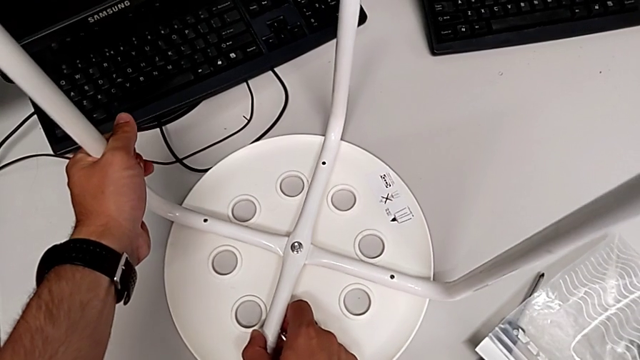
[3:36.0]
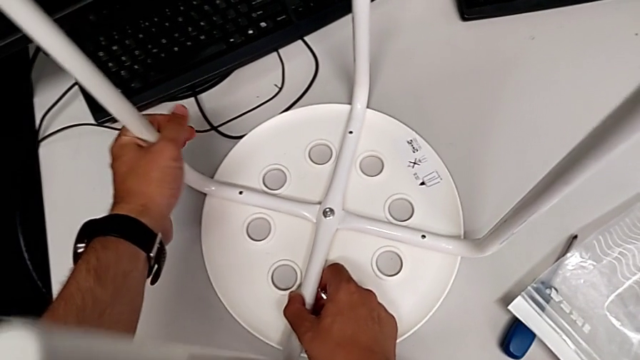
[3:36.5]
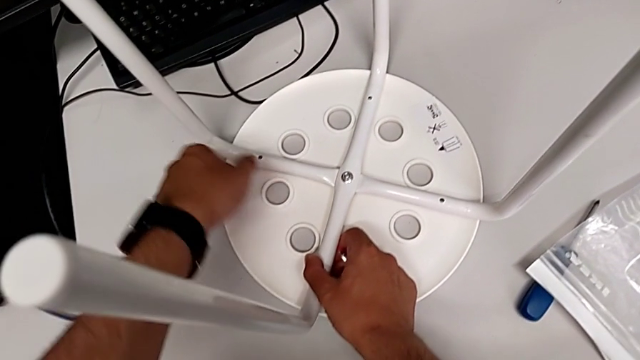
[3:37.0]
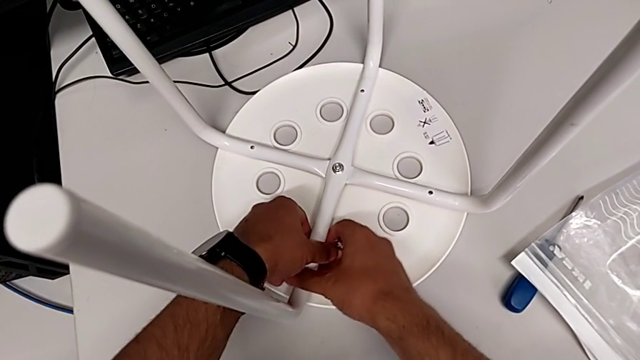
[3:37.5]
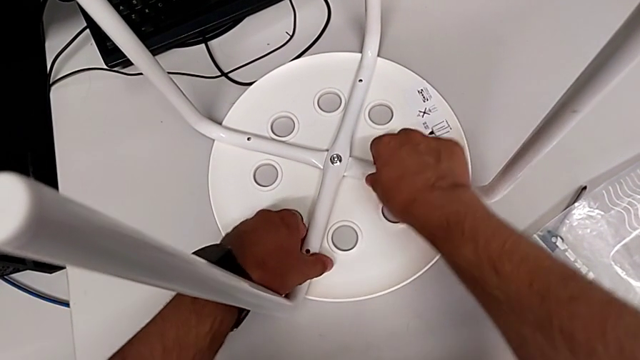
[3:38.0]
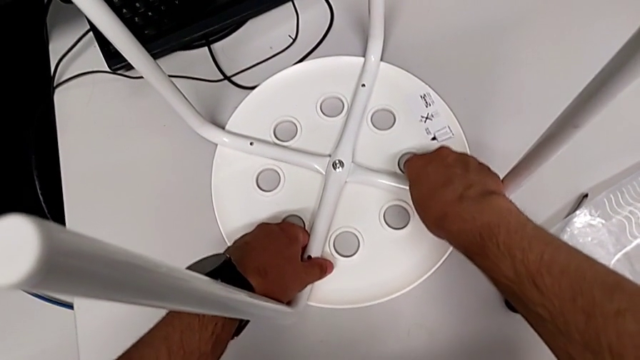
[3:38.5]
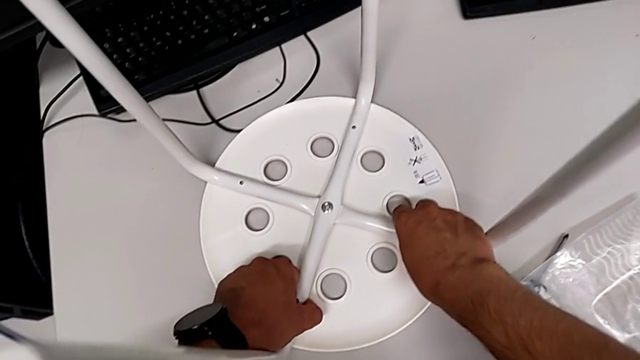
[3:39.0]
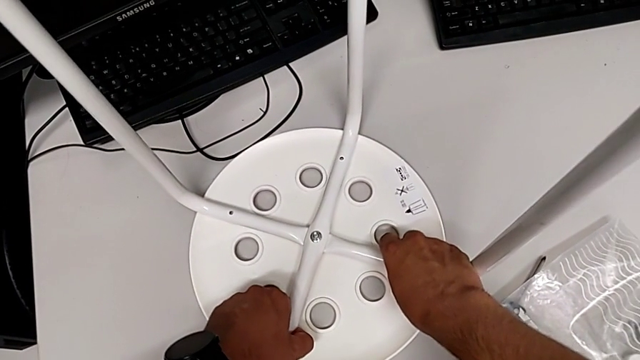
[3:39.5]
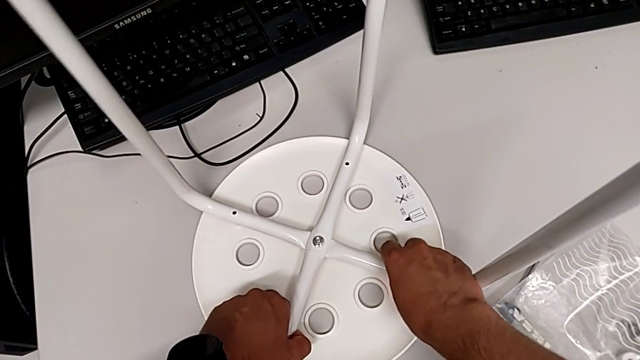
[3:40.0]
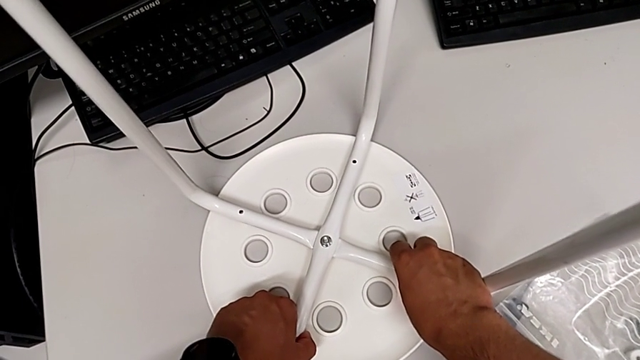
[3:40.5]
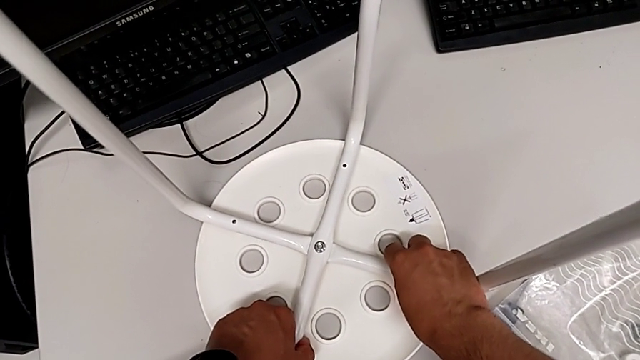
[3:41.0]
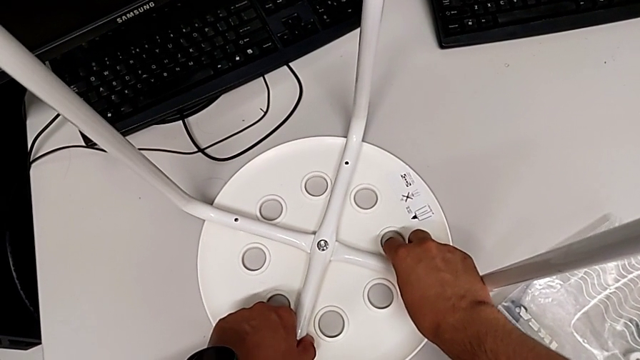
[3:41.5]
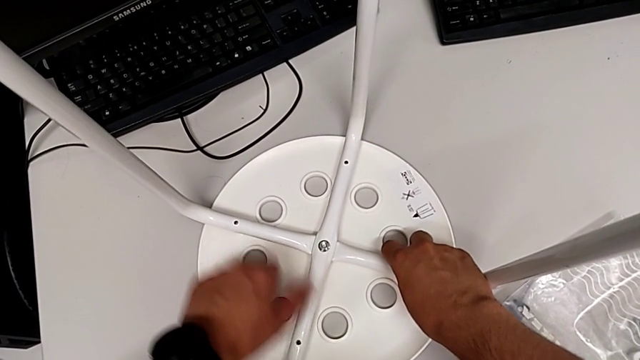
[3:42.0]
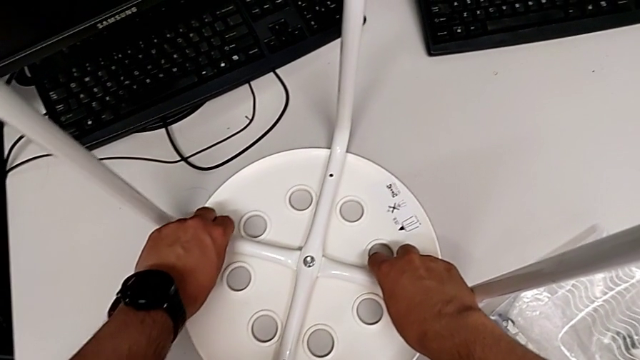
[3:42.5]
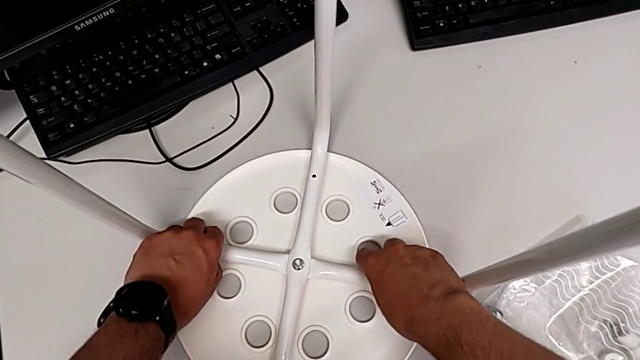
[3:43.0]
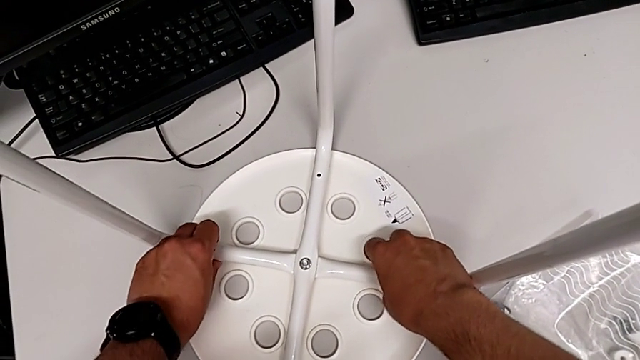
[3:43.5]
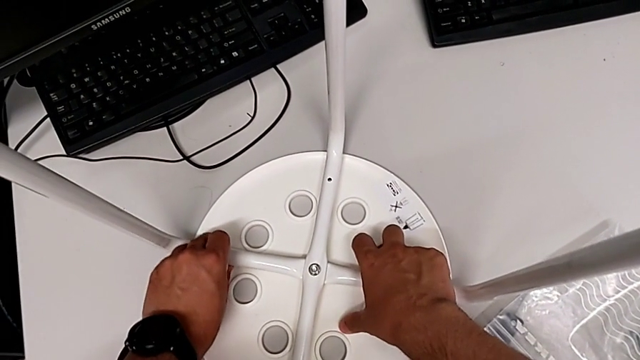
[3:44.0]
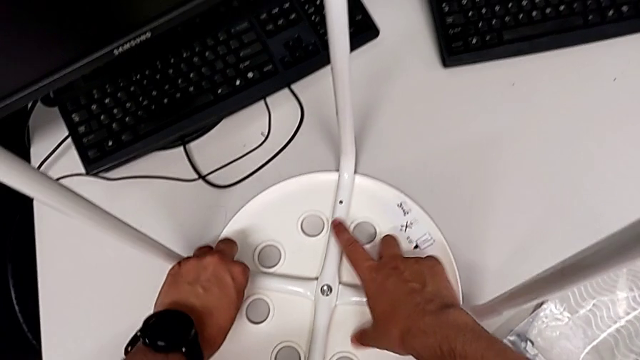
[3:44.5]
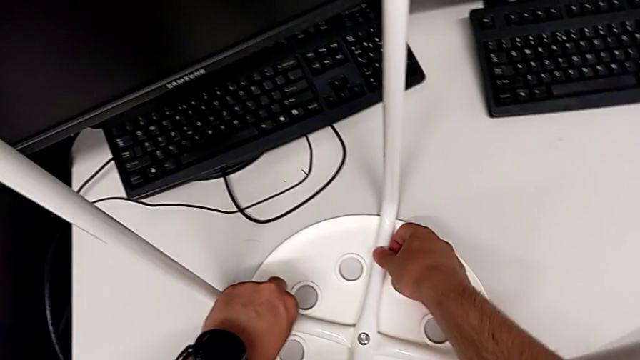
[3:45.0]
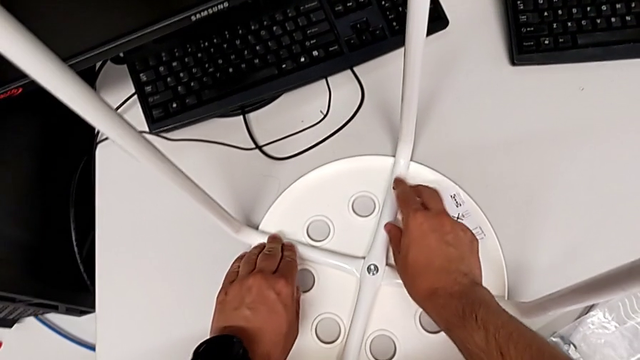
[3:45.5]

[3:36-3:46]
The camera wearer is assembling the seat. They keep aligning the leg.

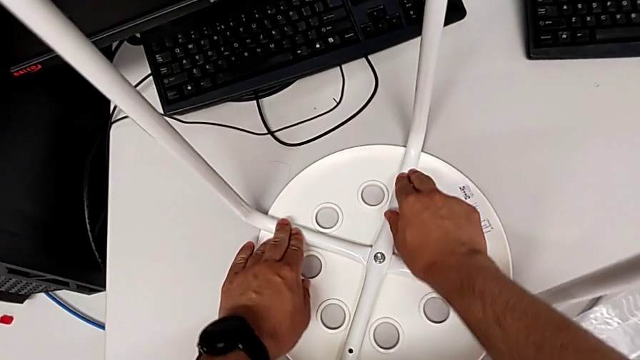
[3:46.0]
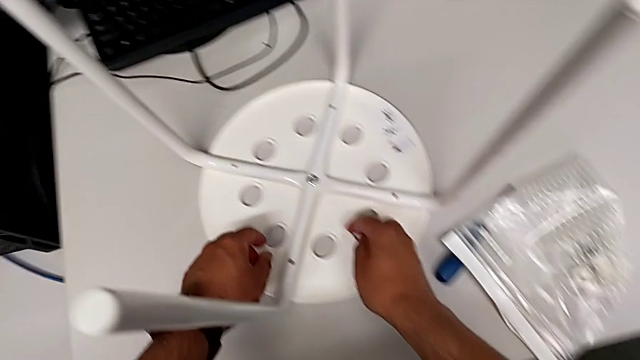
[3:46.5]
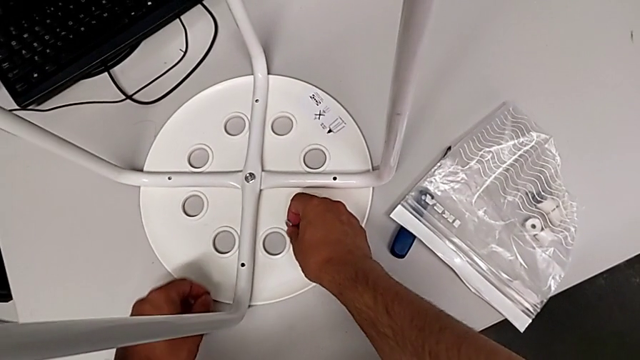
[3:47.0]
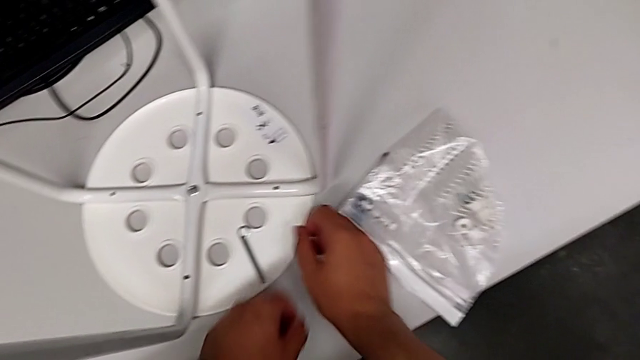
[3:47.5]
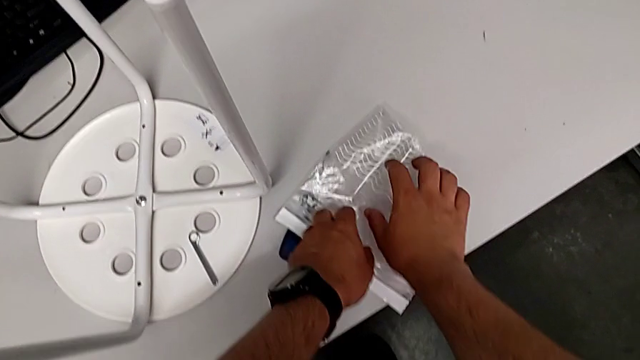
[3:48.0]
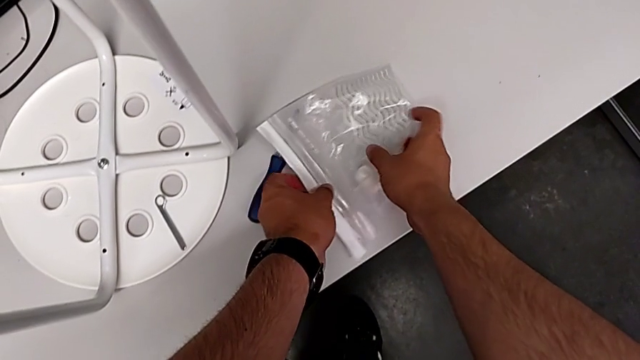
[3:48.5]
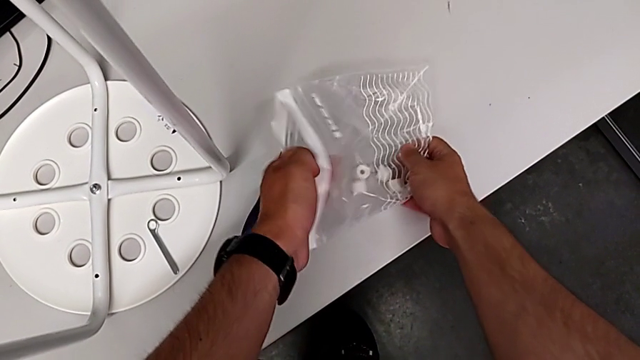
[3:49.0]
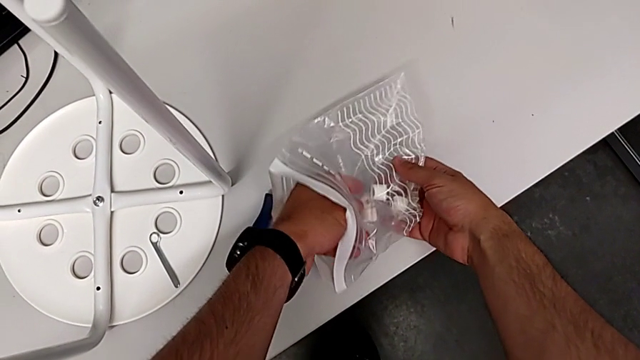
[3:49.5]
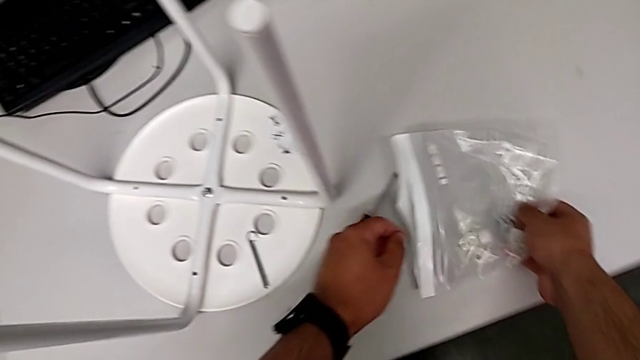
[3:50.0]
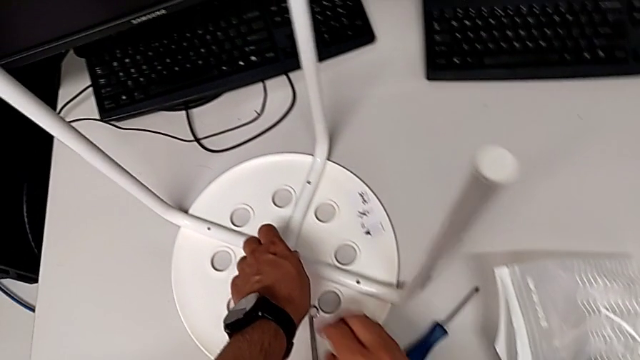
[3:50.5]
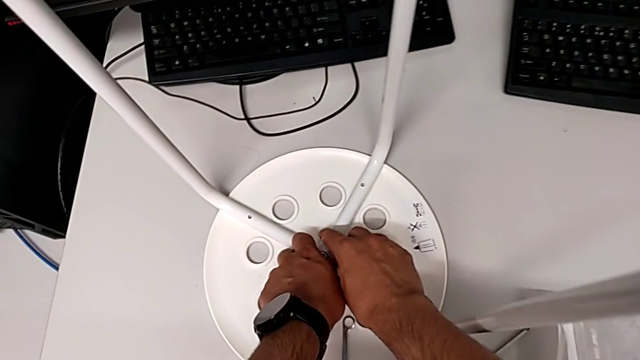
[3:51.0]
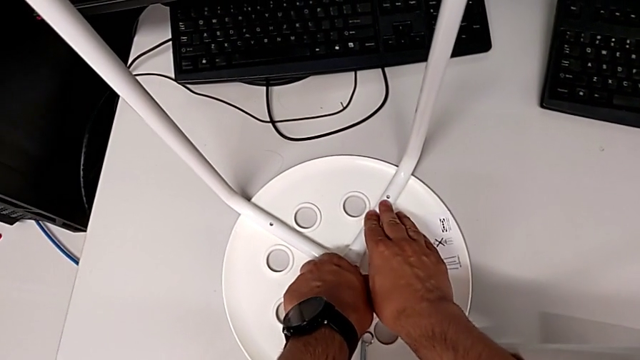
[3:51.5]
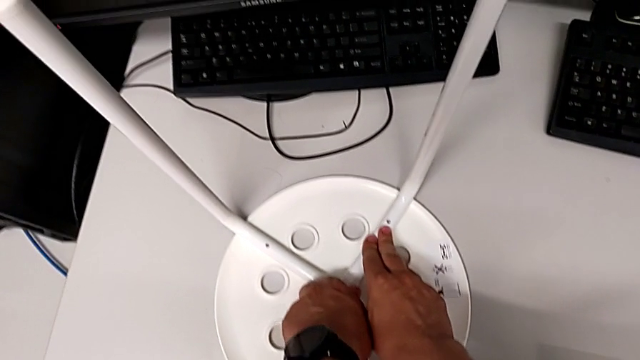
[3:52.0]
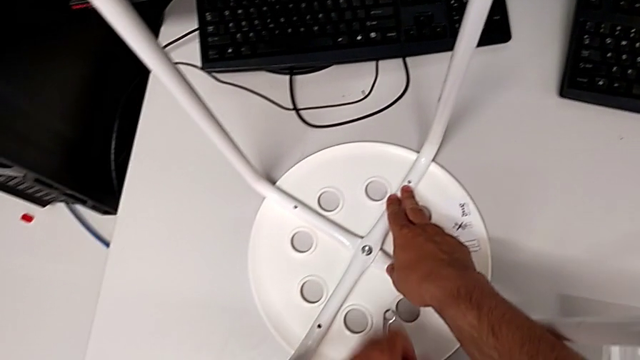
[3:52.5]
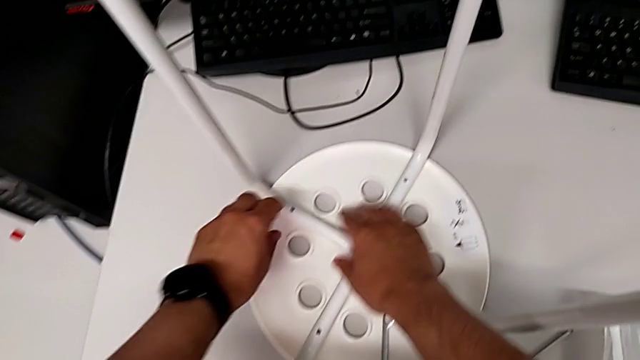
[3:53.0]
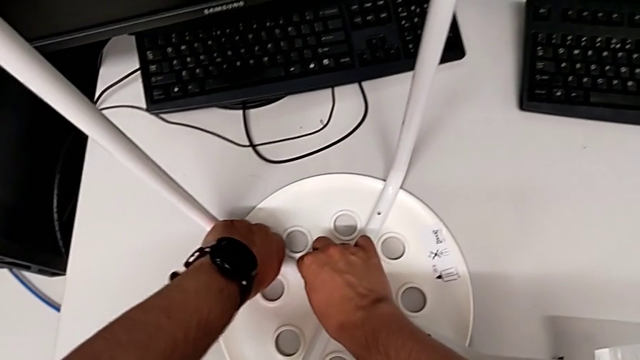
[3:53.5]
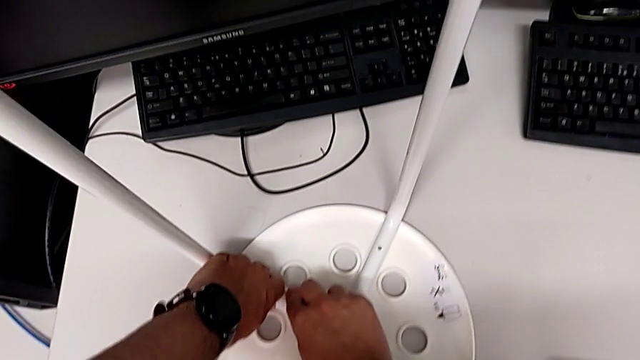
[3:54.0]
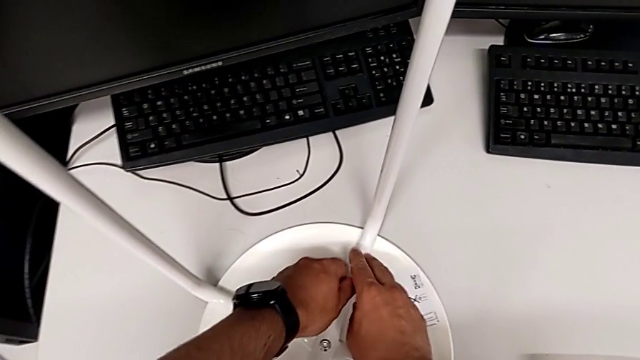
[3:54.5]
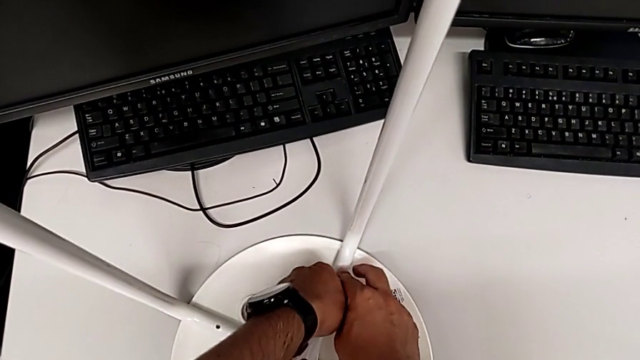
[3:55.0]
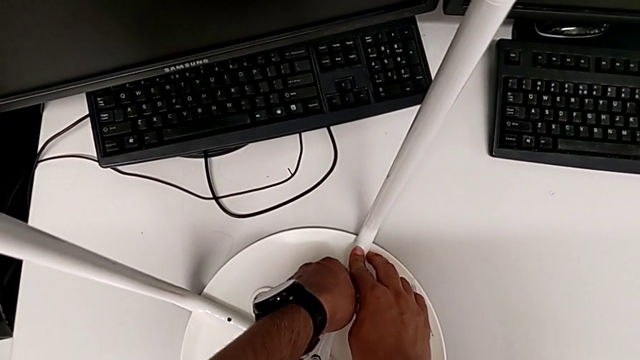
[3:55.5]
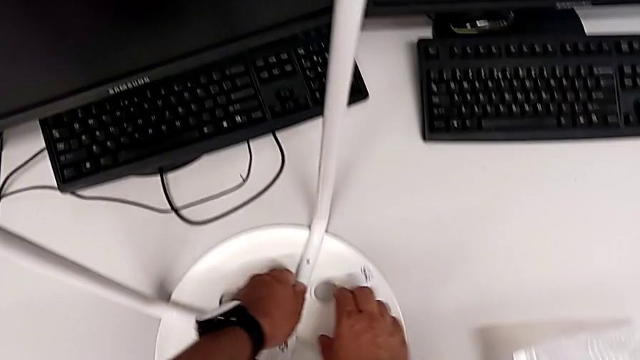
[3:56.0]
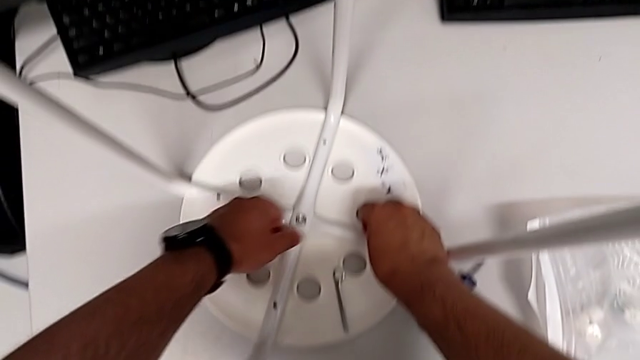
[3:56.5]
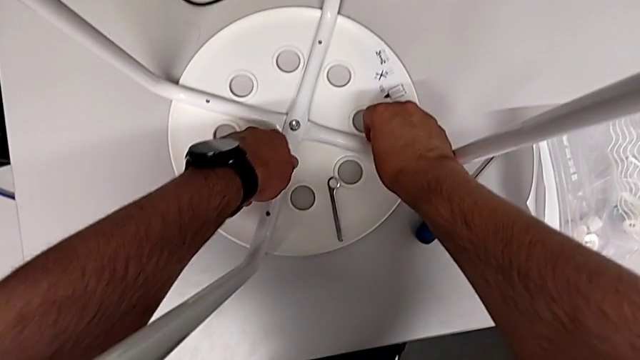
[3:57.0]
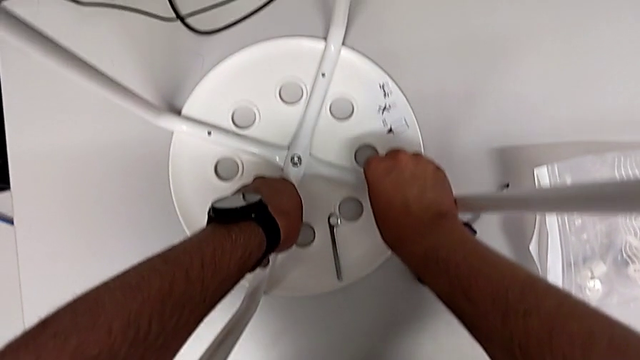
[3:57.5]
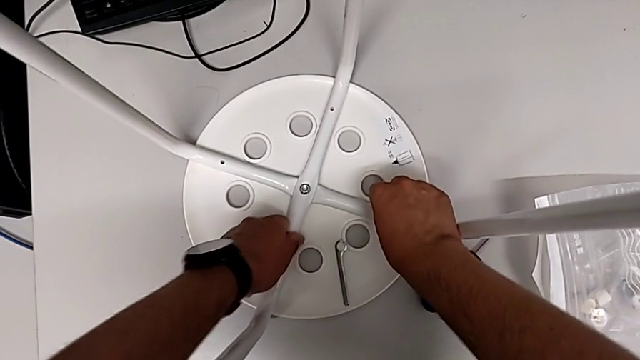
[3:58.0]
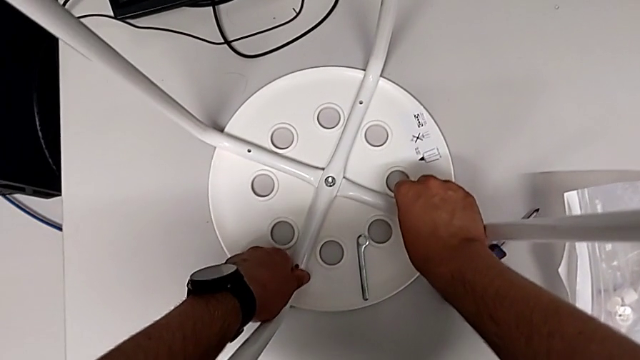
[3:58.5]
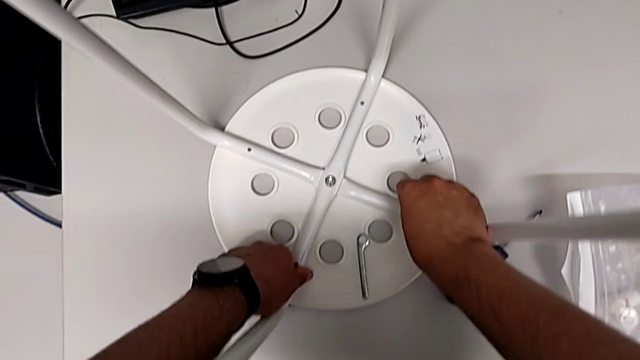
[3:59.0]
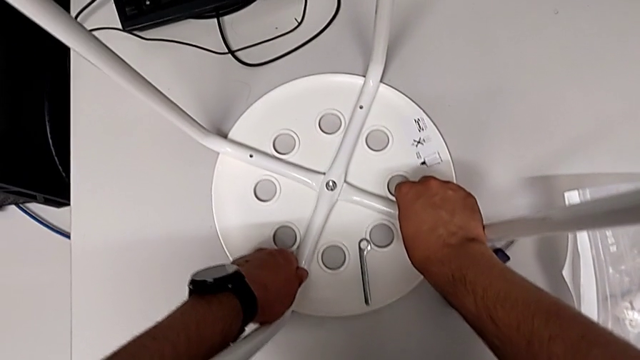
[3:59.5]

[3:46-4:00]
The camera wearer is assembling the seat. They place the hexagonal wrench, wrongly grab the bag, place it and inspect the leg.
